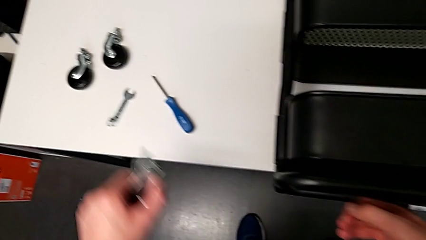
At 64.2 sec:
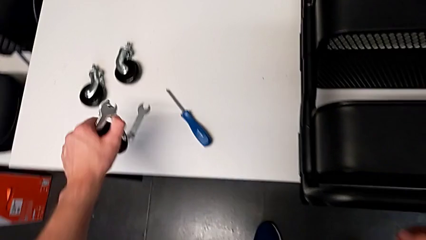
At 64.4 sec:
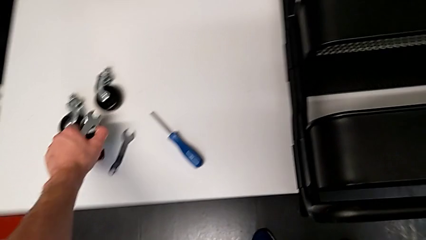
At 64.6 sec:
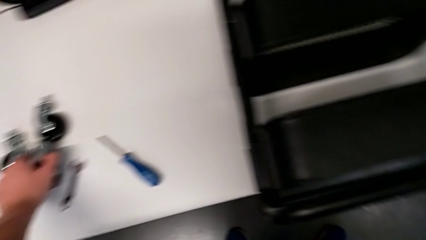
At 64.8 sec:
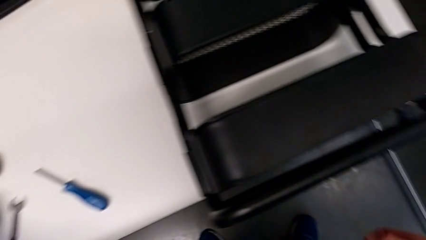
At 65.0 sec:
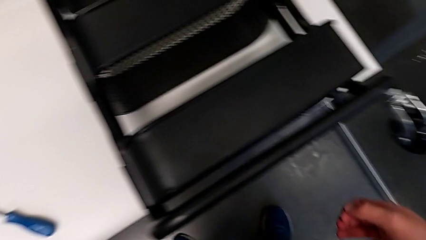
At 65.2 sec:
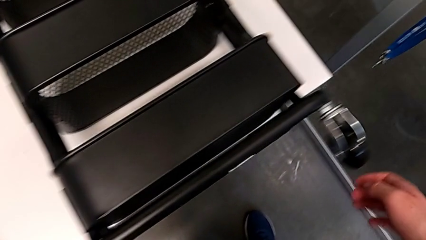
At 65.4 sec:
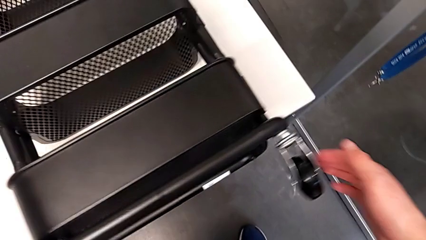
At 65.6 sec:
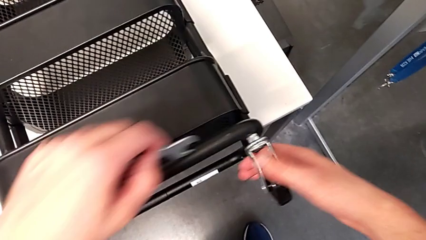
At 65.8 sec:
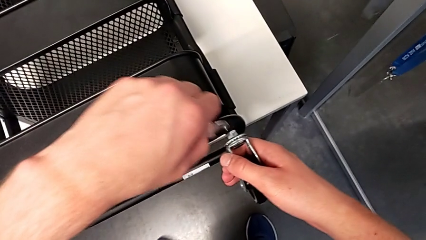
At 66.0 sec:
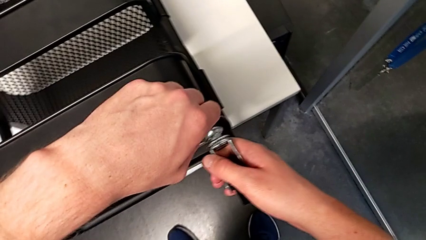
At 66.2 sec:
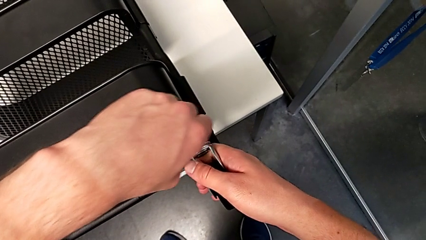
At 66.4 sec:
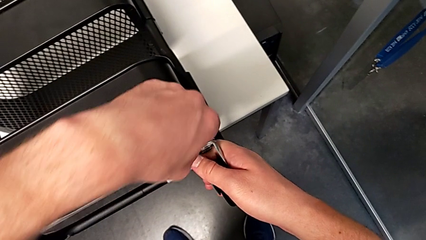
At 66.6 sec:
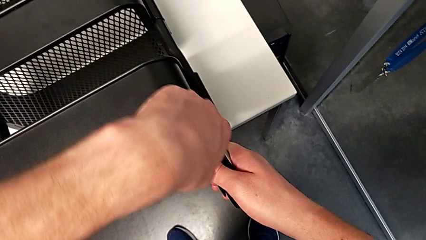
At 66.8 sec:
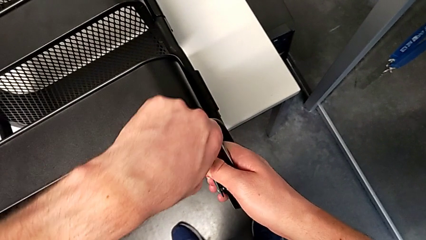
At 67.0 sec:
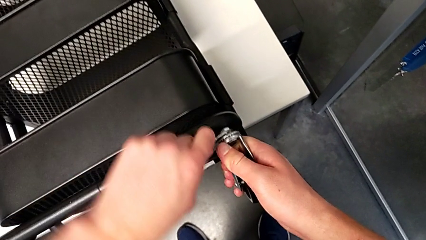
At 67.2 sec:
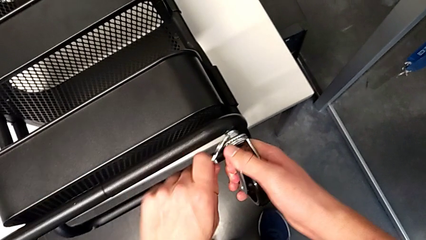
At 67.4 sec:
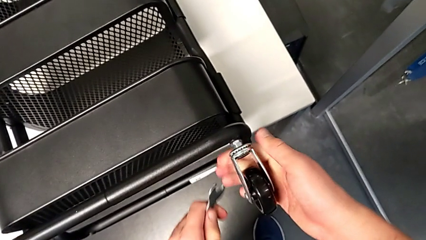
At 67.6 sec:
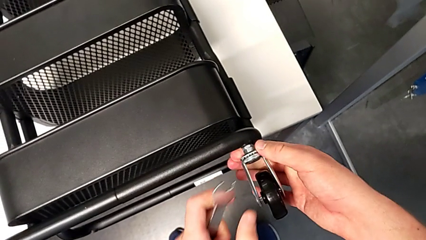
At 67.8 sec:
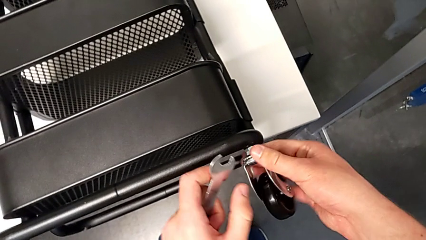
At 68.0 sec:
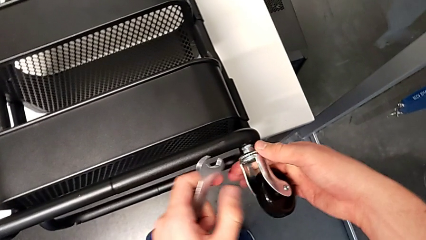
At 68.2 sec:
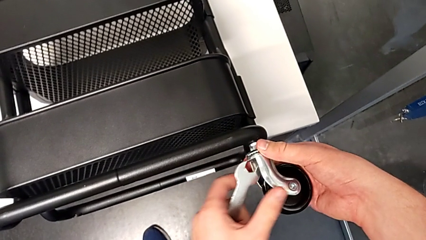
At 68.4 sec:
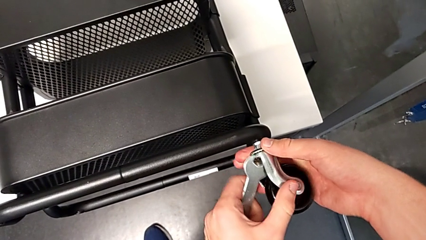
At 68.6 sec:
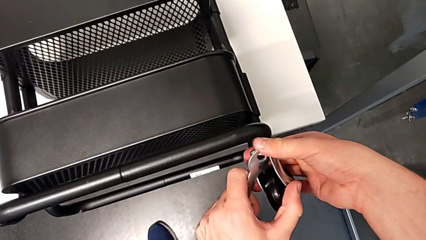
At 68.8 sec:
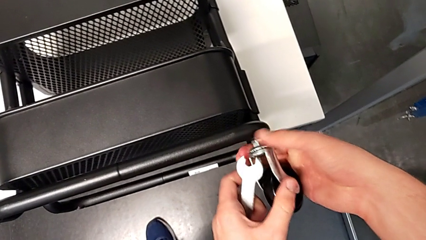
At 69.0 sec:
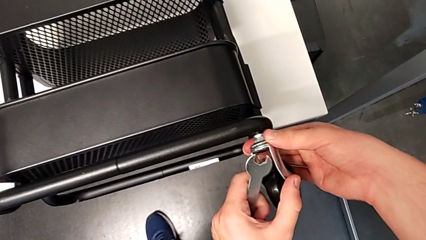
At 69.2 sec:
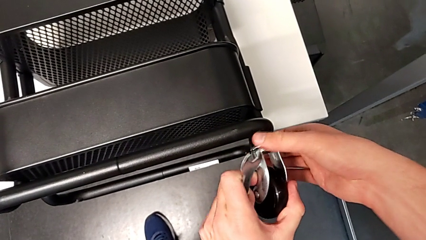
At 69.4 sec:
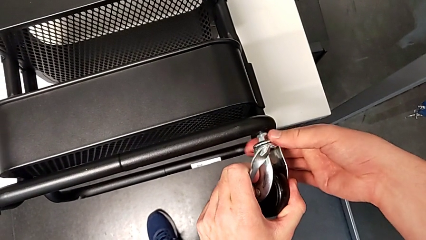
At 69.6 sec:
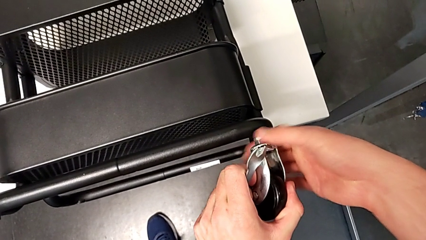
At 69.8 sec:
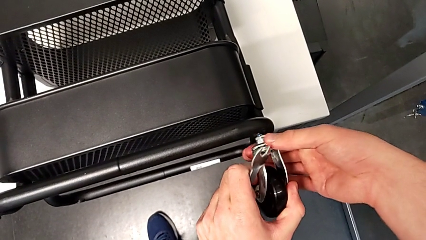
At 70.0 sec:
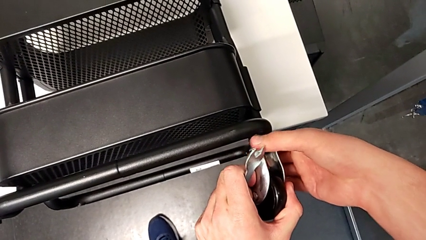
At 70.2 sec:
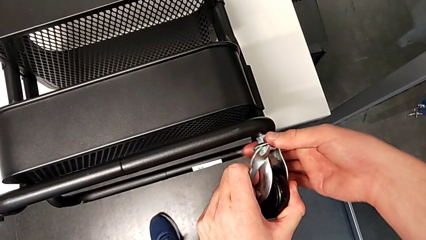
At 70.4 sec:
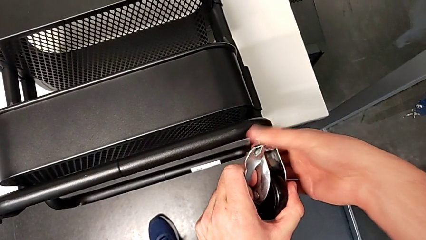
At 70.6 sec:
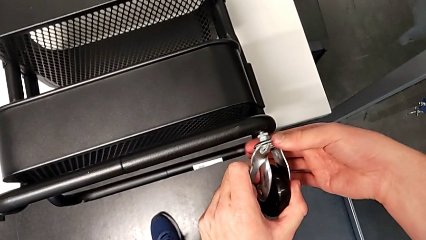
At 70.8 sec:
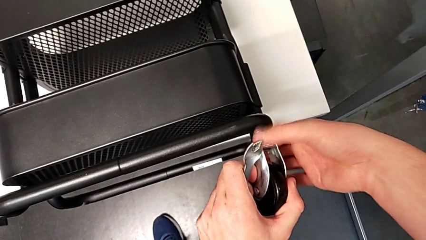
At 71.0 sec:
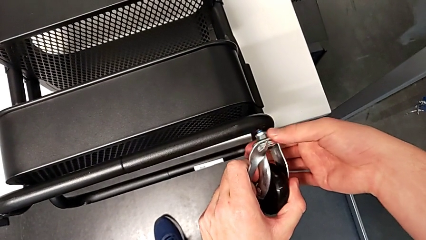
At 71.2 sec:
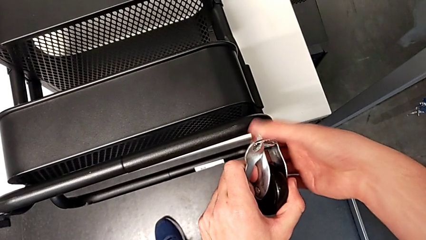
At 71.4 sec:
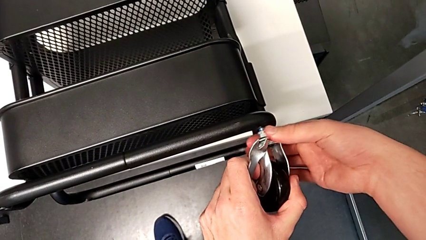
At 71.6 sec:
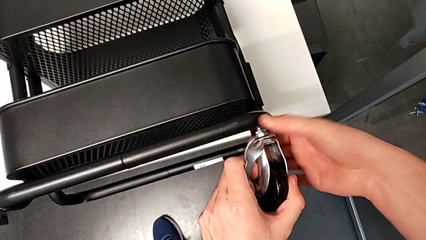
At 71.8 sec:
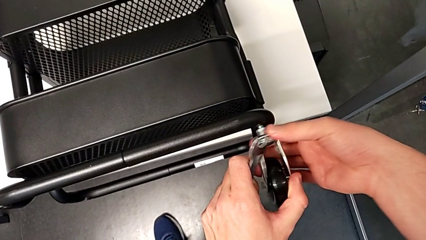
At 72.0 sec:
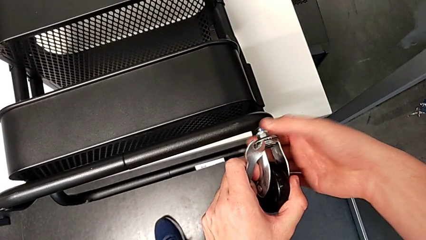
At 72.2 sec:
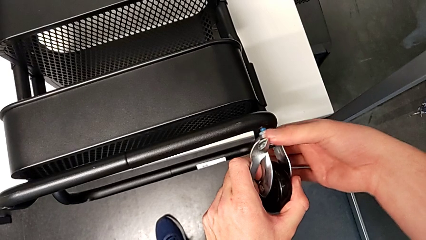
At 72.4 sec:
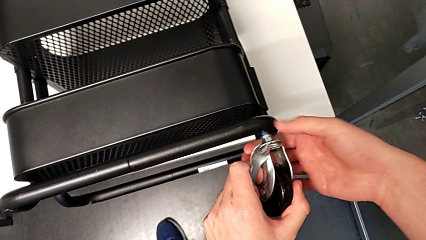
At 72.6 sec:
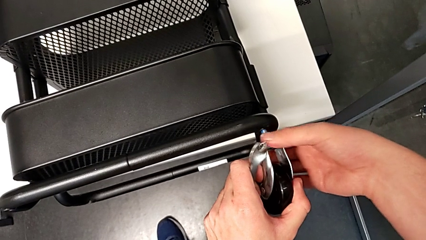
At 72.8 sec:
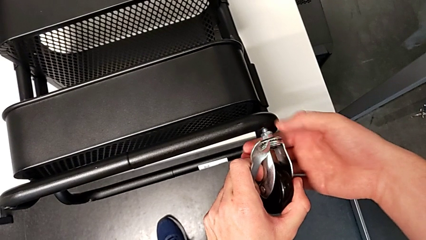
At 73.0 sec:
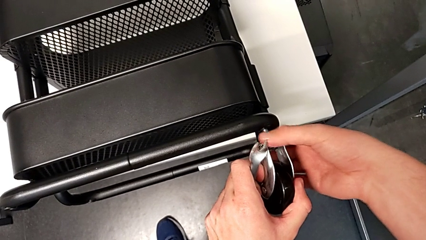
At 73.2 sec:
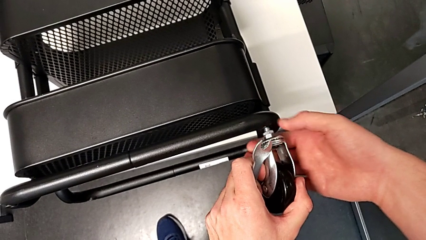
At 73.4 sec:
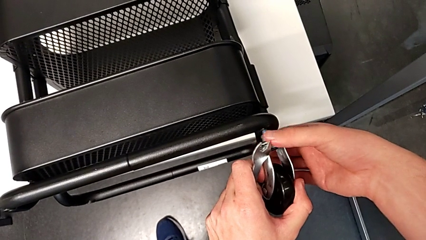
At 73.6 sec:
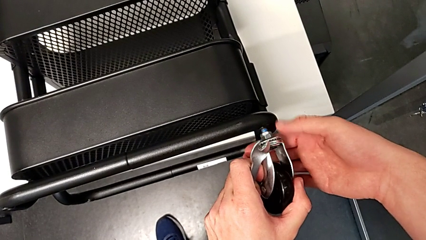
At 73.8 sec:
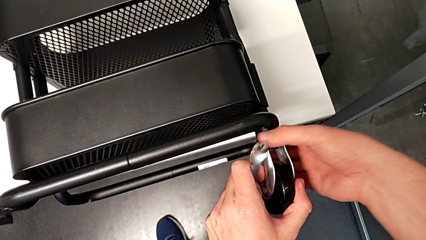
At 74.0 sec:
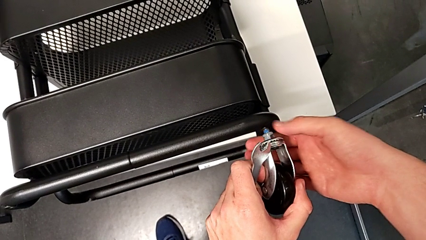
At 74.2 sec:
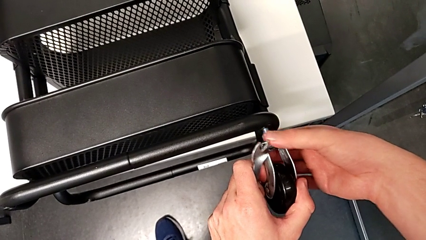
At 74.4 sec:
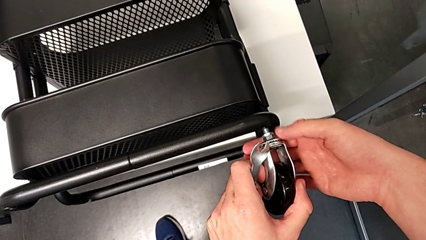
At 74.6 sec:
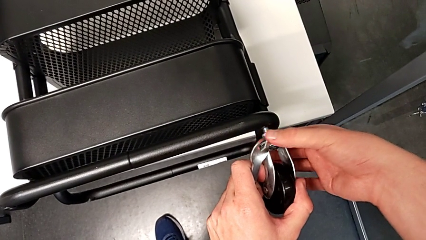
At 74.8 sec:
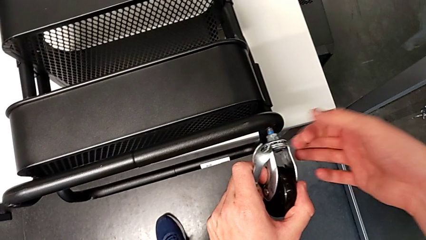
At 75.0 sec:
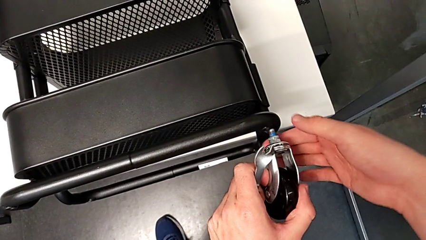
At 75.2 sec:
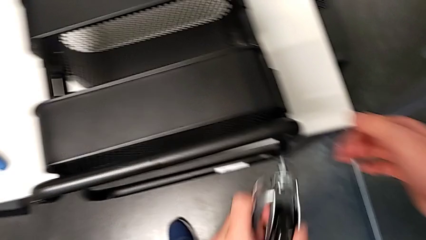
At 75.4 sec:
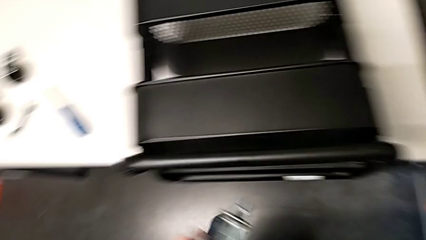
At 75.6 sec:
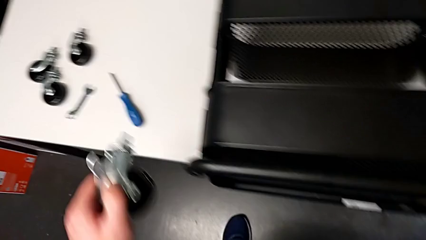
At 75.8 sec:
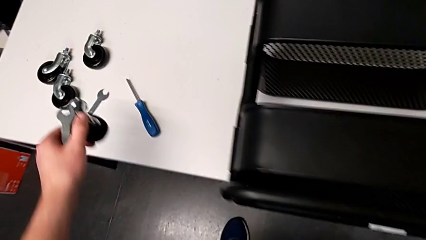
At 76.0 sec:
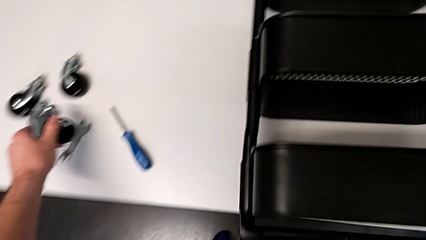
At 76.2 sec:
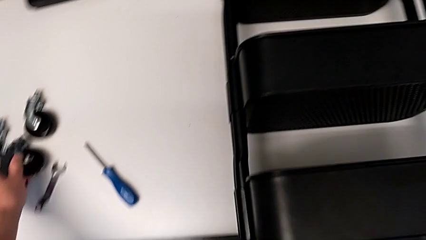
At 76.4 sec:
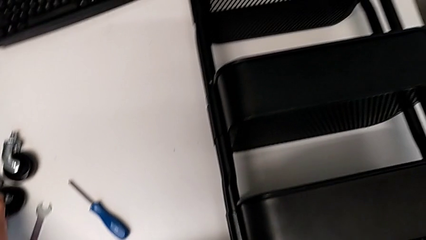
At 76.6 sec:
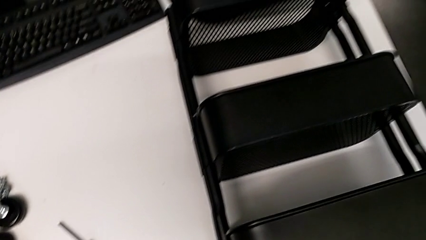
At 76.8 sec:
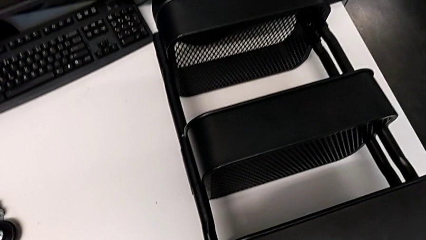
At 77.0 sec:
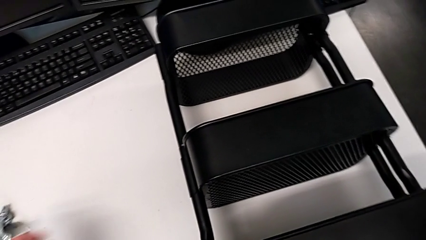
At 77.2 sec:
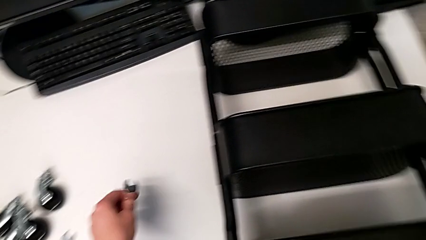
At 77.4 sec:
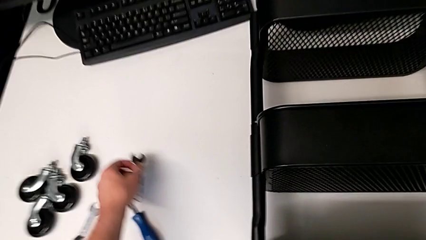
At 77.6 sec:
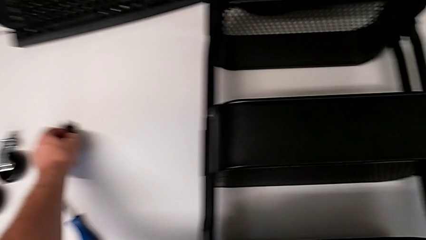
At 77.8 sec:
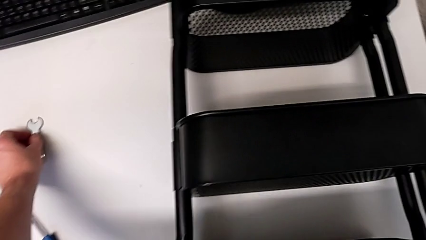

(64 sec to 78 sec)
The camera wearer is disassembling the four wheels. They approach the fourth wheel, insert the hexagonal wrench, unscrew the fourth wheel twice, place it and place the hexagonal wrench.

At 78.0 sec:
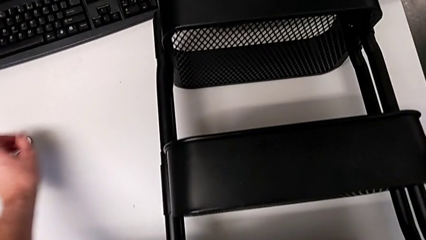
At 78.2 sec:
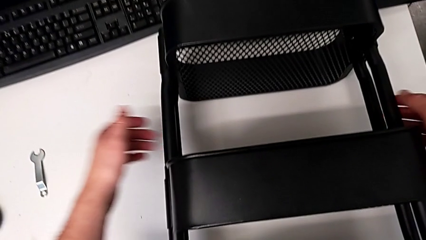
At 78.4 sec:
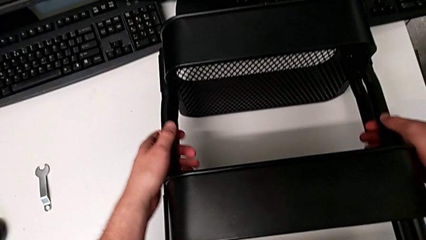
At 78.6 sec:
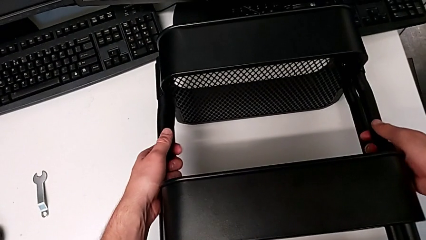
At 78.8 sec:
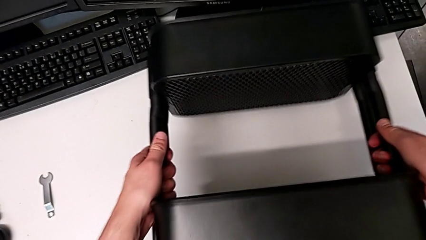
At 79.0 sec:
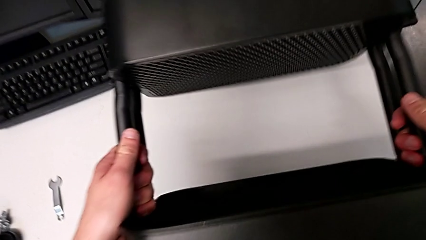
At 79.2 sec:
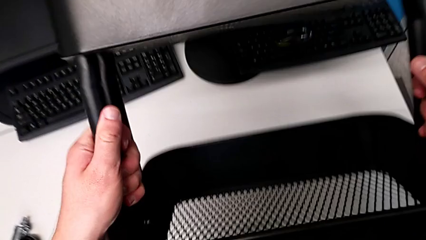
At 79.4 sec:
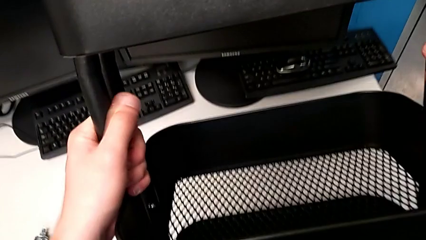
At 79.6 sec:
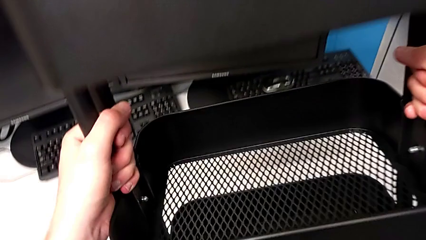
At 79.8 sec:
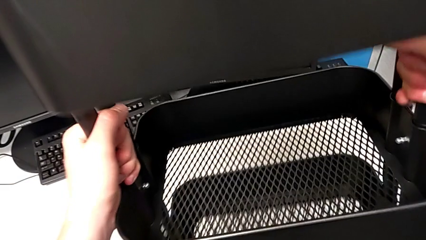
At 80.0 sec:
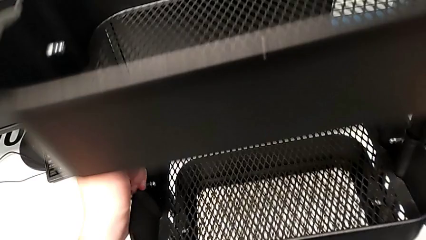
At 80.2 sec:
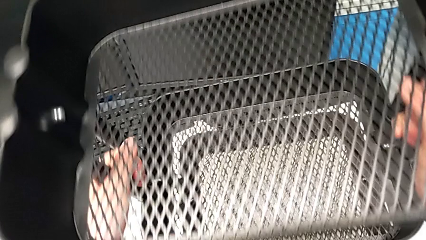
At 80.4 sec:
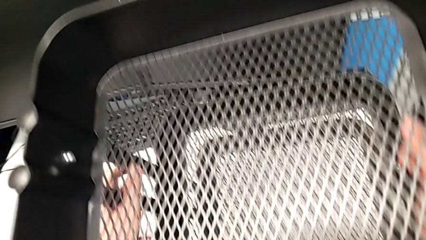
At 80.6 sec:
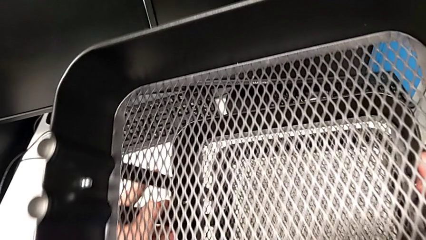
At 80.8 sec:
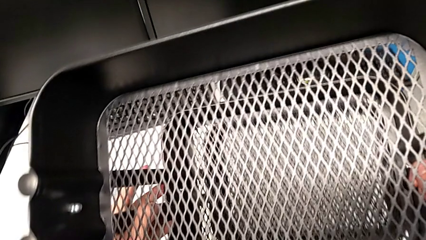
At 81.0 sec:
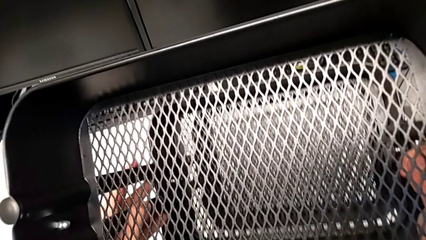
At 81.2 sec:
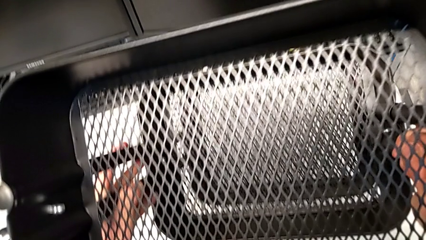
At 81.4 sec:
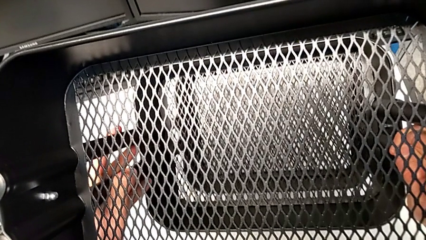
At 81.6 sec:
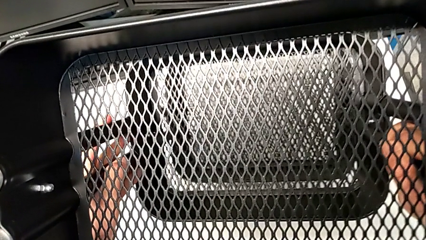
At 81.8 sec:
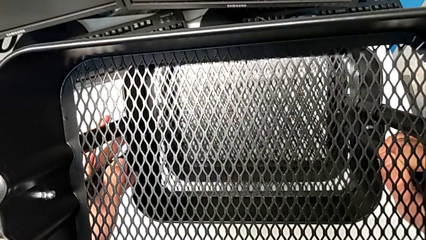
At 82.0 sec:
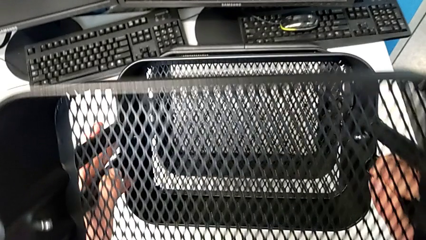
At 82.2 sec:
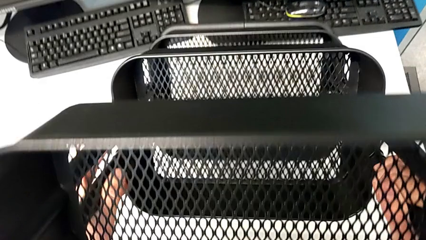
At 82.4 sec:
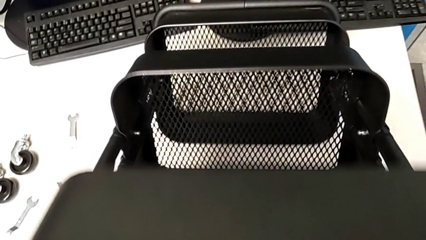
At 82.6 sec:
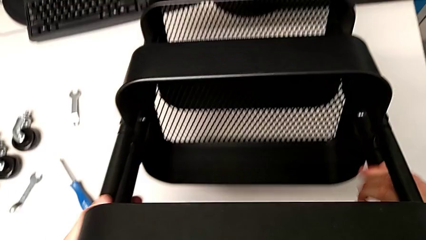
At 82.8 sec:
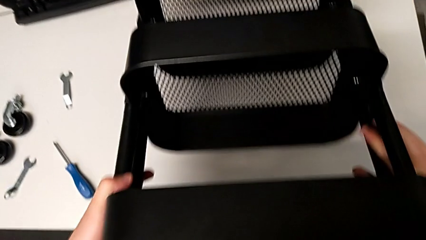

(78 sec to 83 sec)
The camera wearer is unscrewing the left bracket of the middle tray. They approach the leg, grab it, rotate the utility cart and begin to place it.
